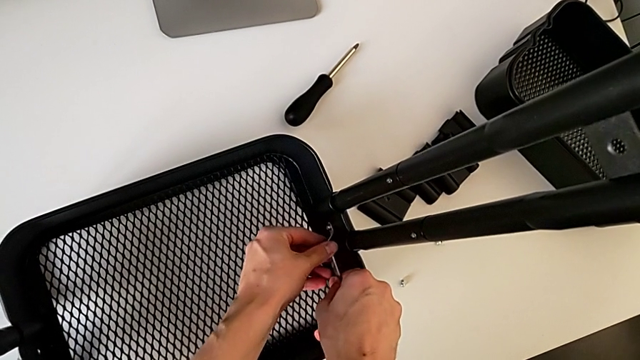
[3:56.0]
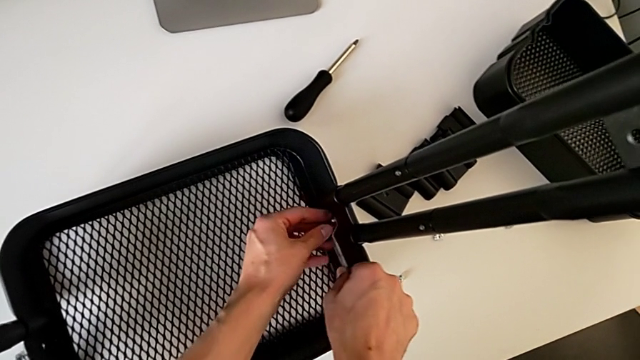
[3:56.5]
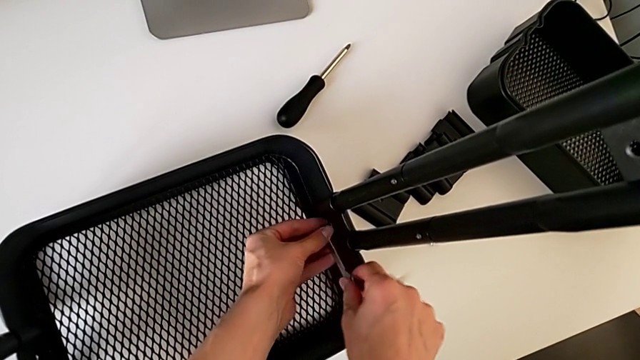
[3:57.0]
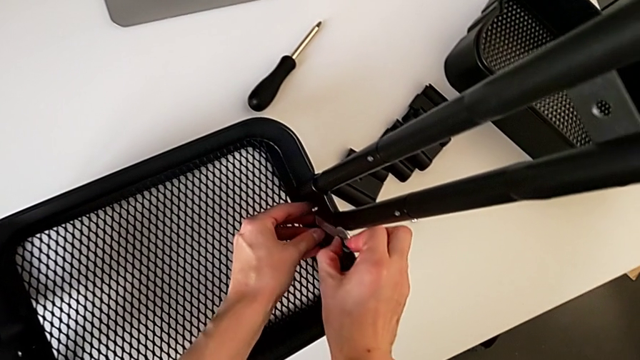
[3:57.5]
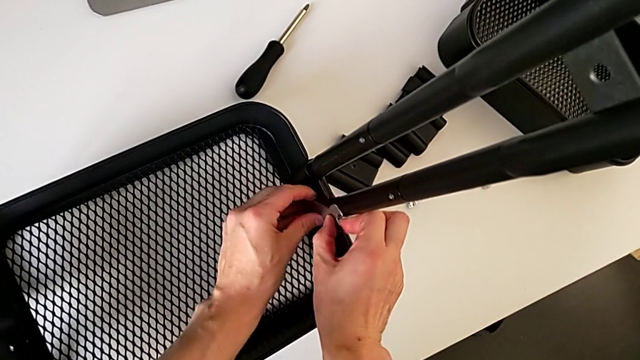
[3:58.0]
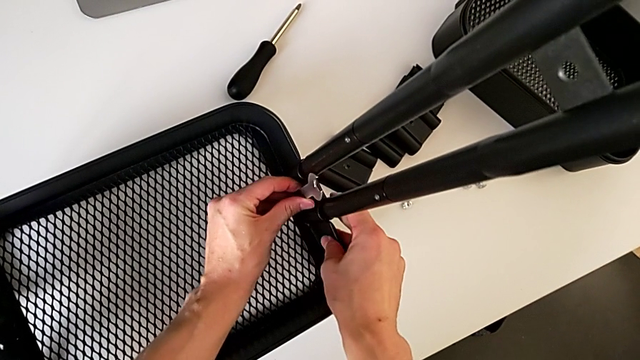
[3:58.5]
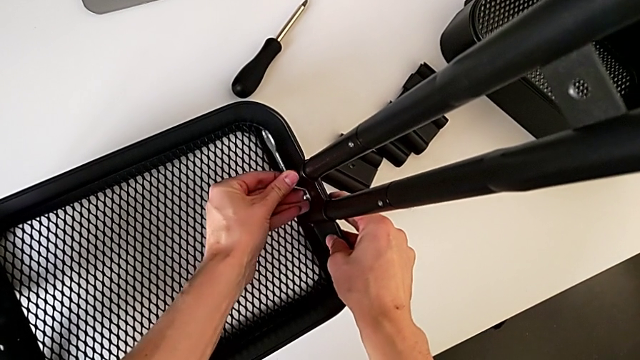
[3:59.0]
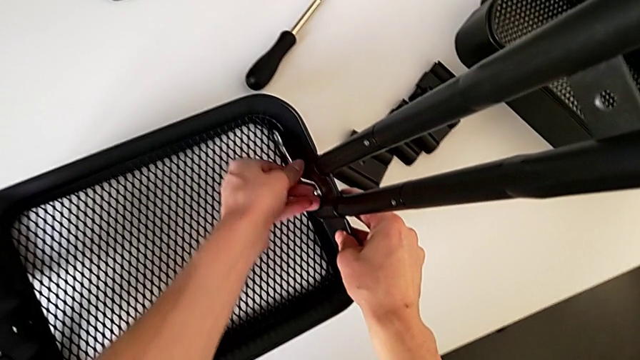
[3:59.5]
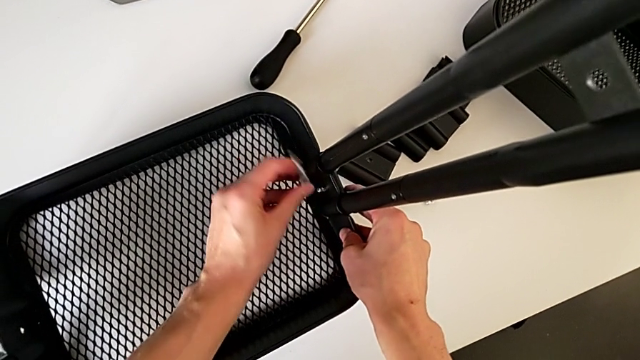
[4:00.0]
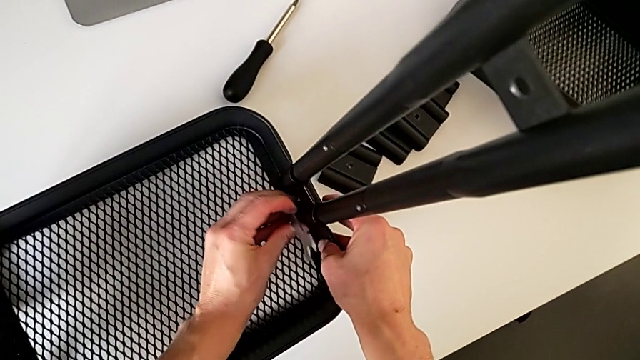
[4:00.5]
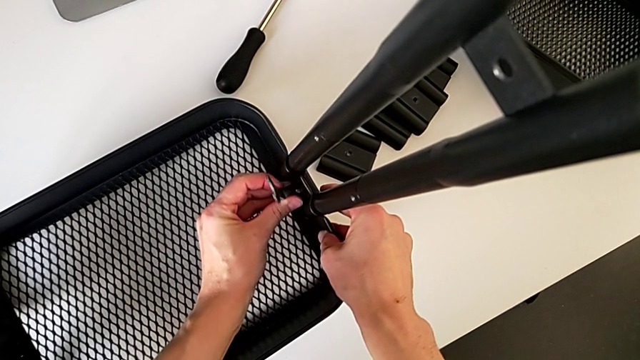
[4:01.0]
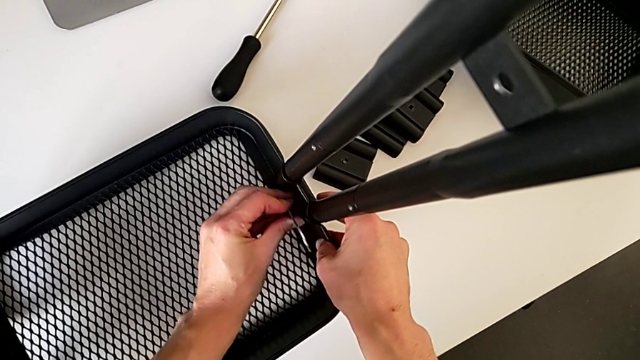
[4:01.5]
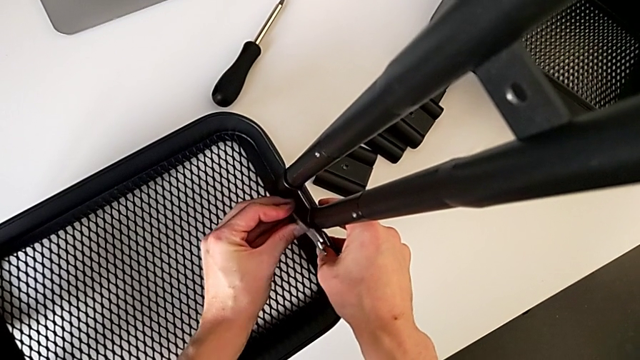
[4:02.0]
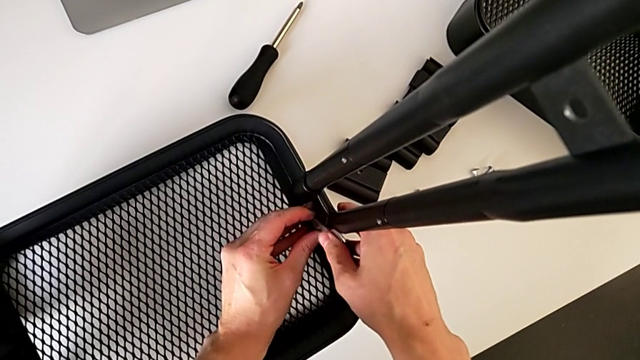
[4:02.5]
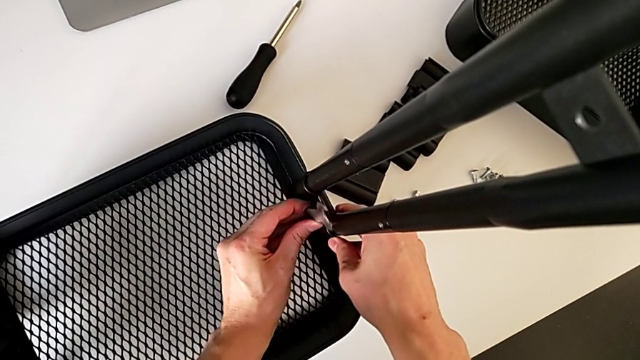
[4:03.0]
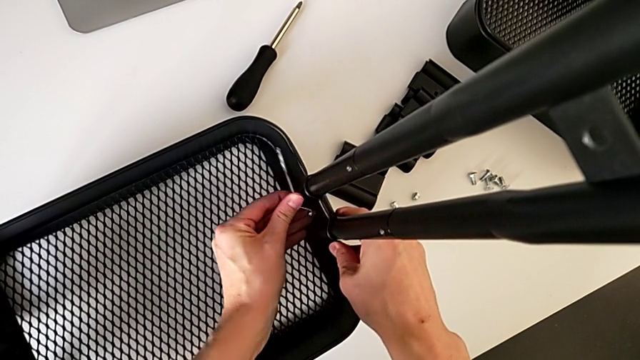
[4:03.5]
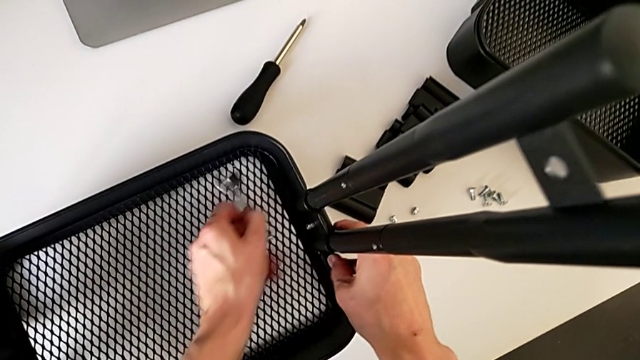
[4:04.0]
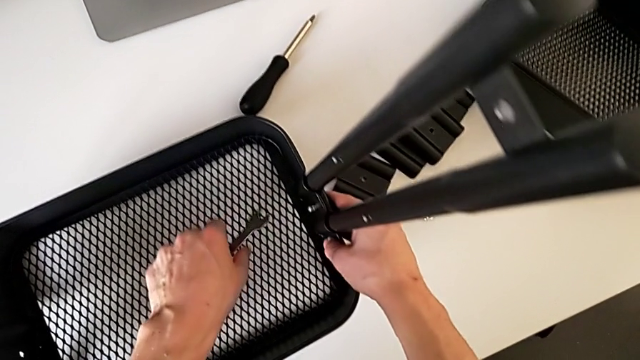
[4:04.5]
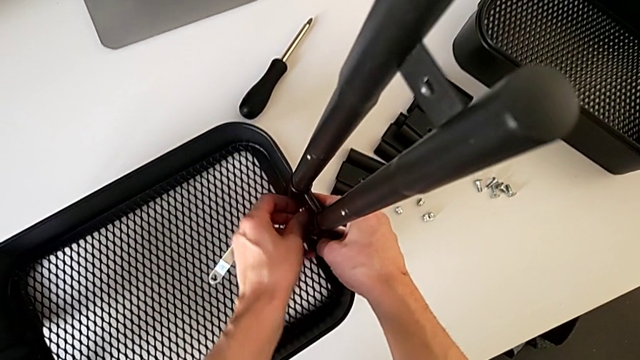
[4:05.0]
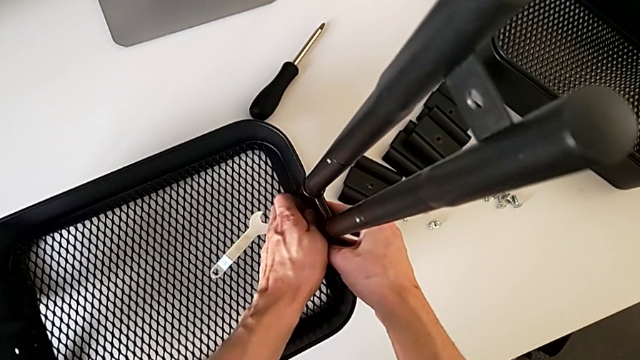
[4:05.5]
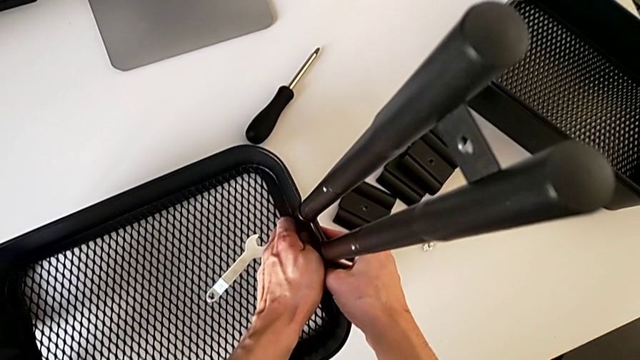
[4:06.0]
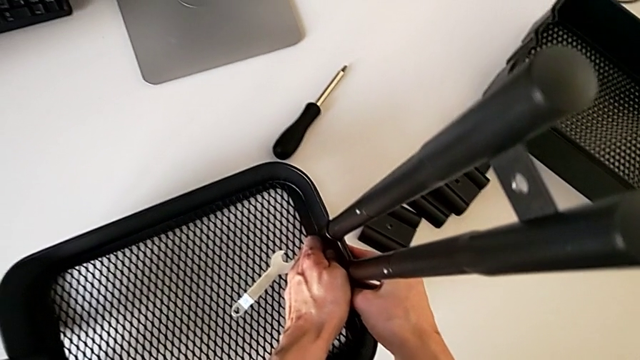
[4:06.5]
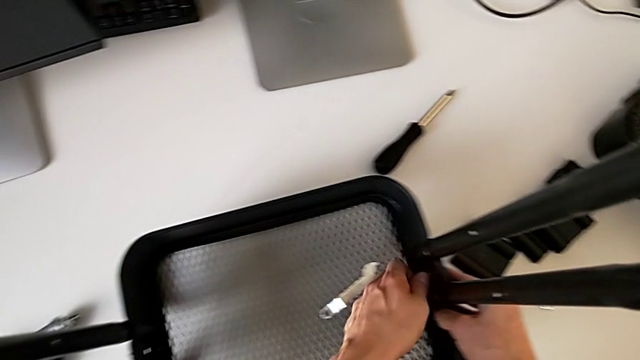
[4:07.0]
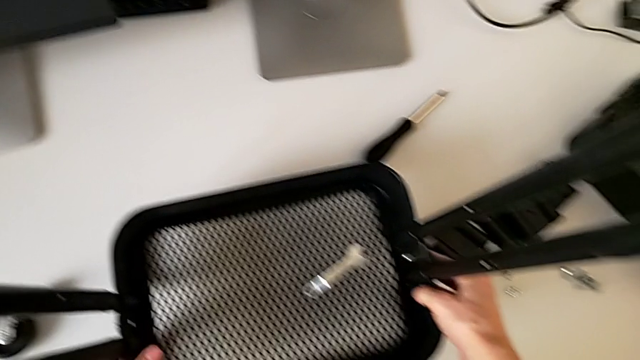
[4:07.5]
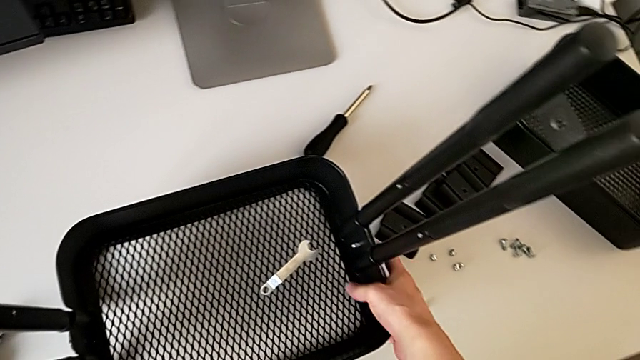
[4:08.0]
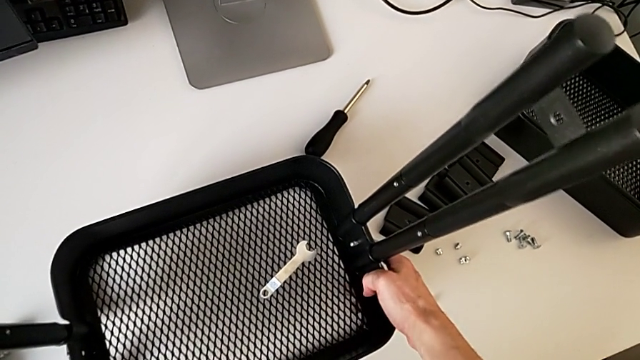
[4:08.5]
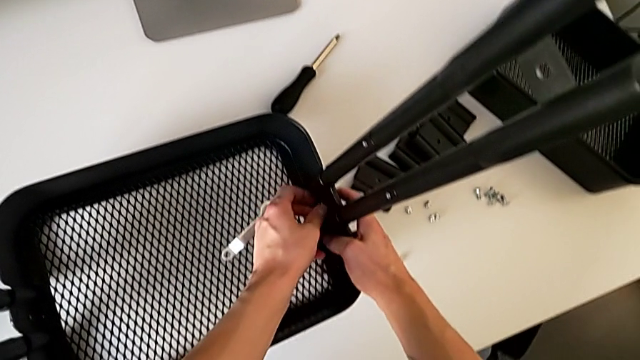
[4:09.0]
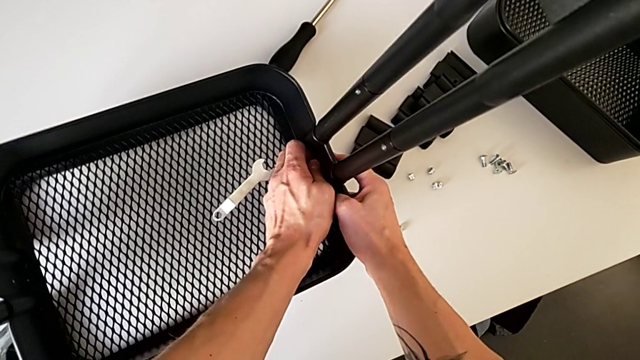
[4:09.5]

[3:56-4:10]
The camera wearer is disassembling the bottom tray of the furniture. They unscrew the hexagon cap nut, withdraw the hexagonal wrench, place it and inspect the hexagon cap nut.

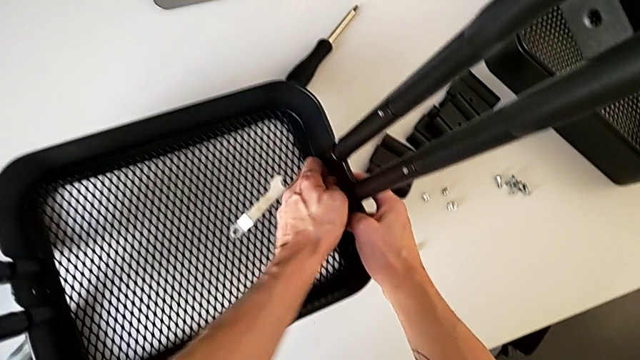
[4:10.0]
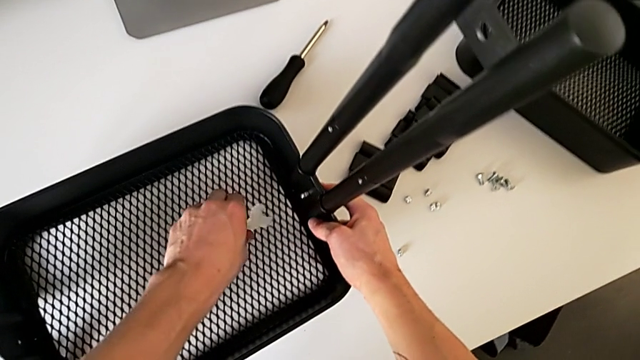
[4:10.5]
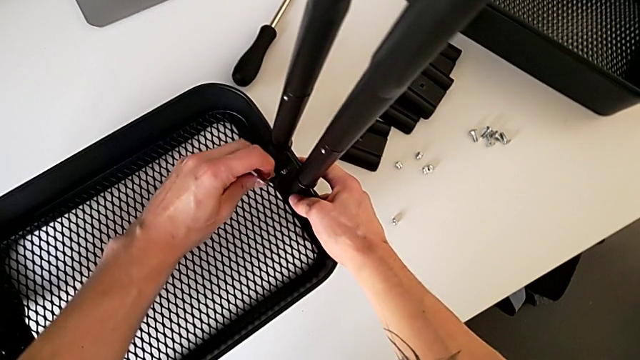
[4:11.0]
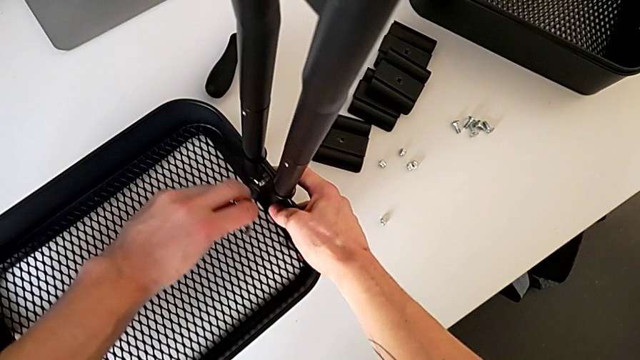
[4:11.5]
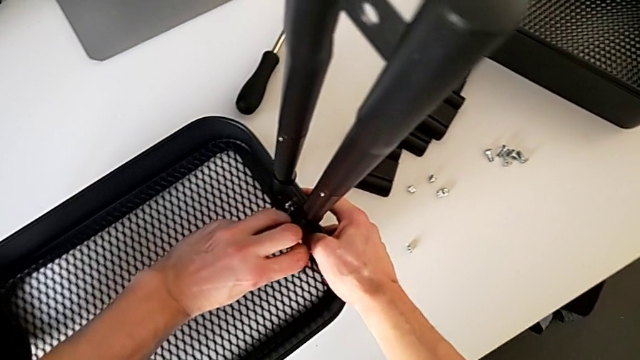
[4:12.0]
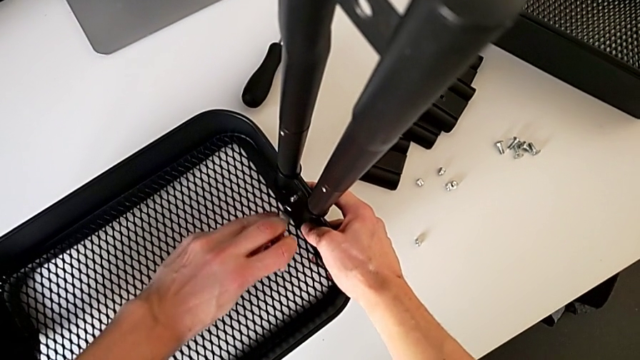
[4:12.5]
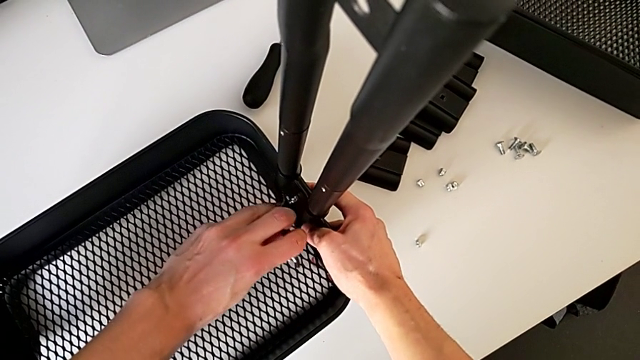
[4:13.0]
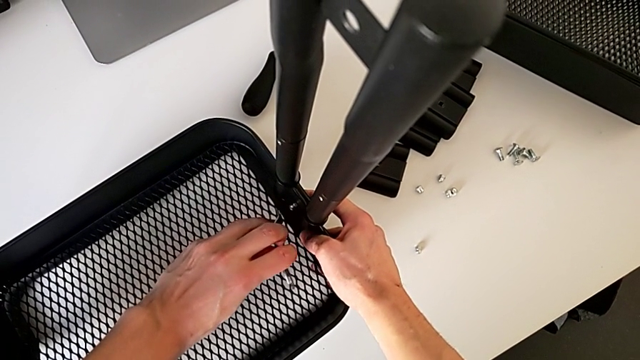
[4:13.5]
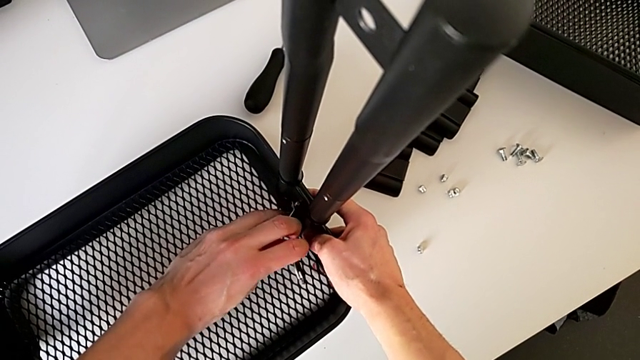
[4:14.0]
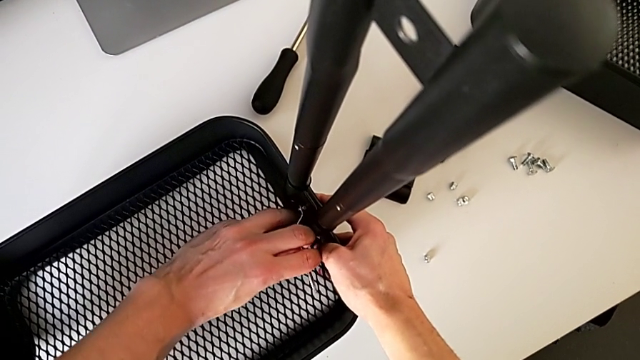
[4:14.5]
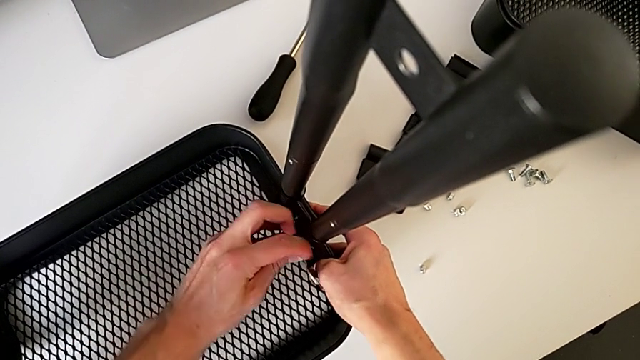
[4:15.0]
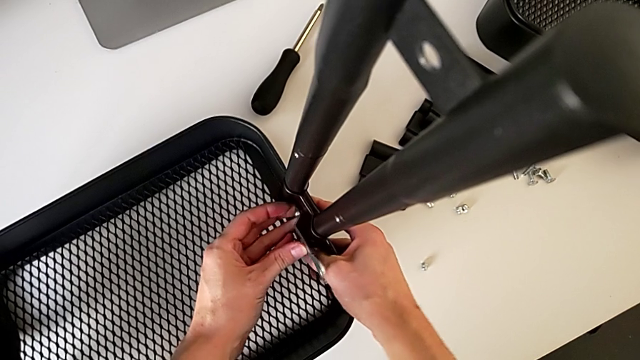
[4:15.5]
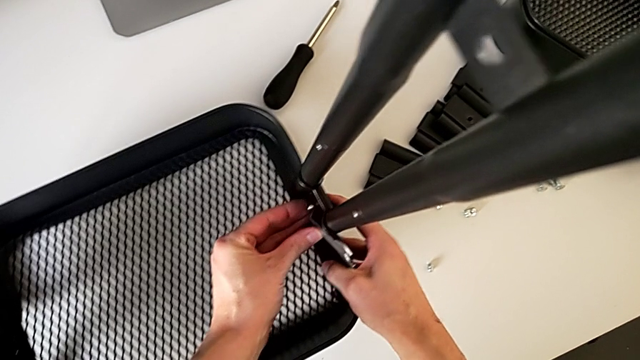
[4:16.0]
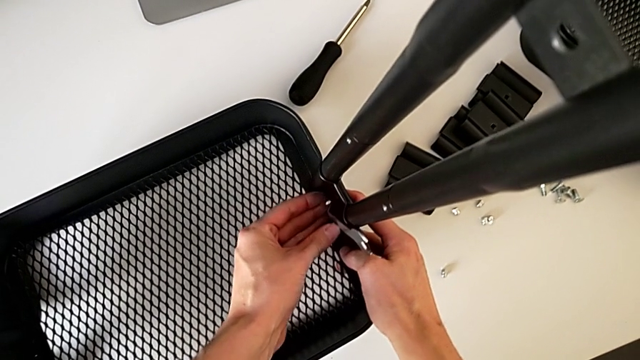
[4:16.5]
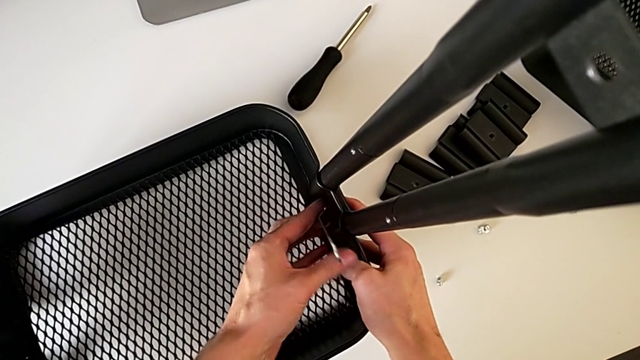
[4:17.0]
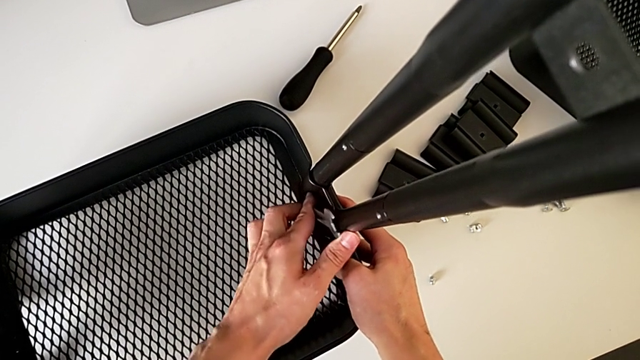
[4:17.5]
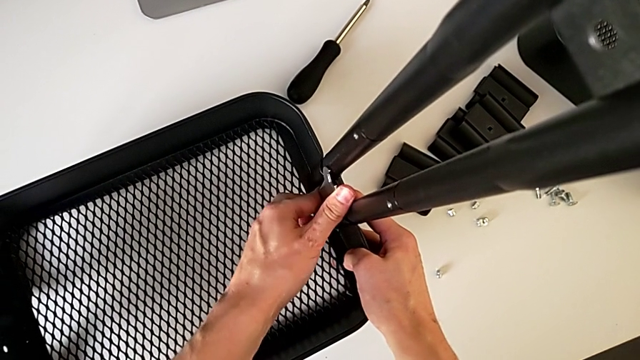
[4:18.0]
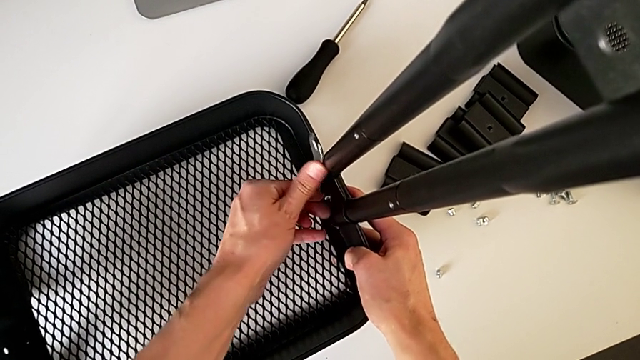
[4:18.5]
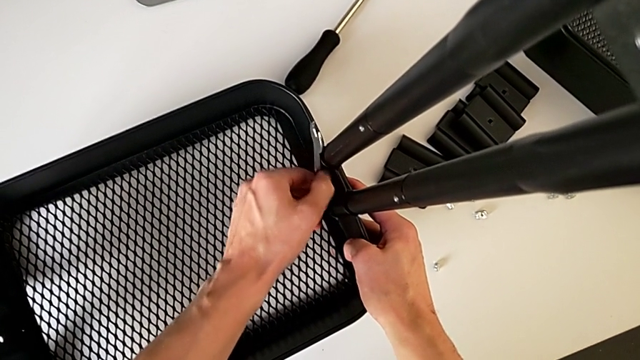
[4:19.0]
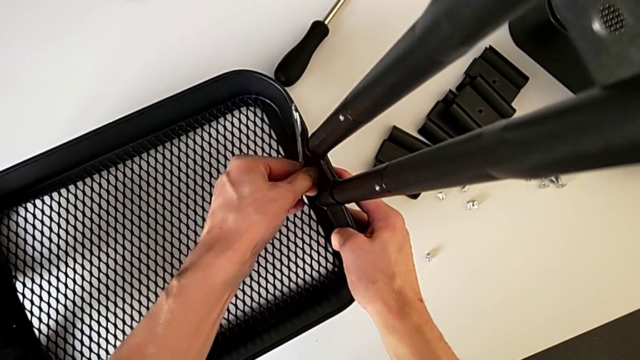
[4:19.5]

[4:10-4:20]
The camera wearer is disassembling the bottom tray of the furniture. They grab the hexagonal wrench, insert it and begin to unscrew the hexagon cap nut.
